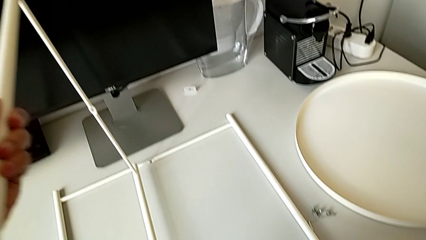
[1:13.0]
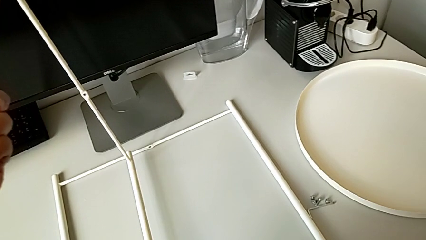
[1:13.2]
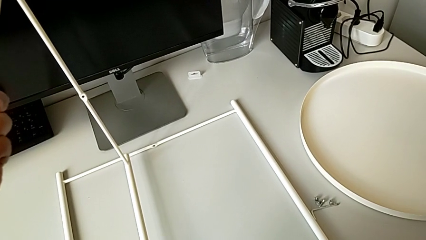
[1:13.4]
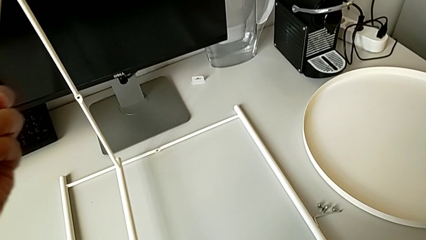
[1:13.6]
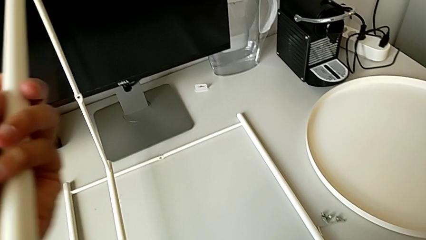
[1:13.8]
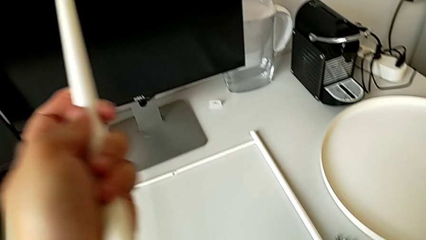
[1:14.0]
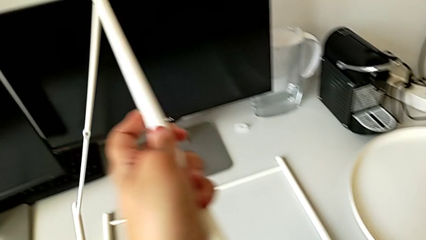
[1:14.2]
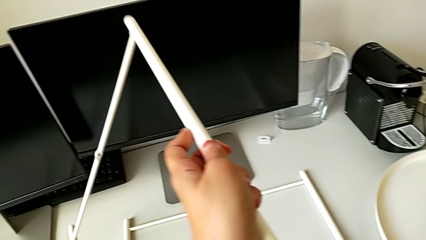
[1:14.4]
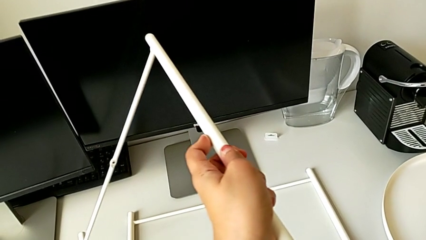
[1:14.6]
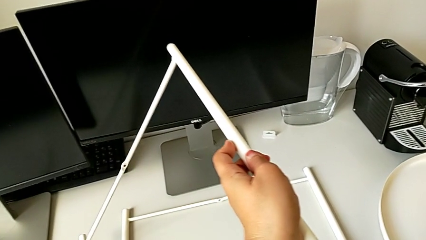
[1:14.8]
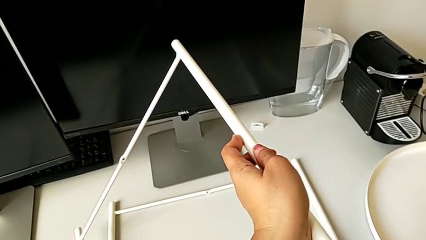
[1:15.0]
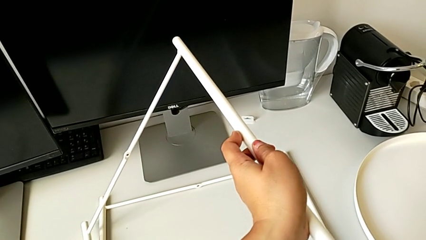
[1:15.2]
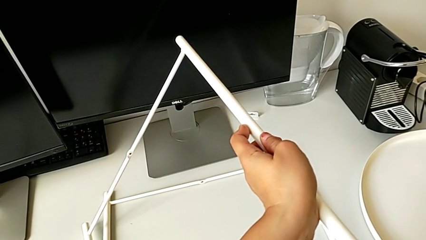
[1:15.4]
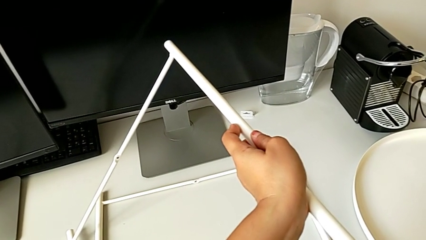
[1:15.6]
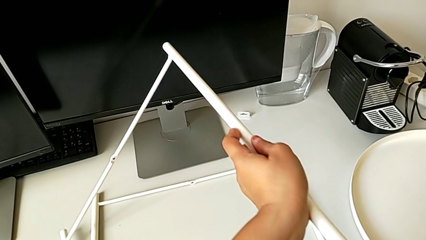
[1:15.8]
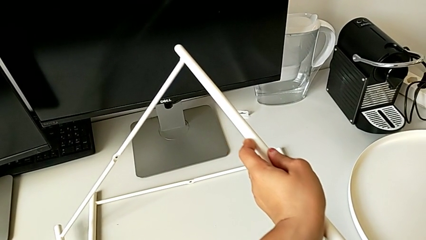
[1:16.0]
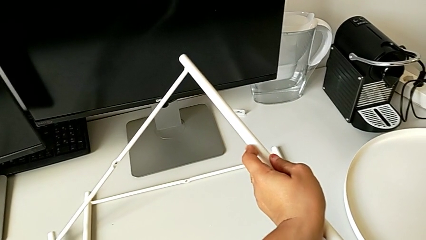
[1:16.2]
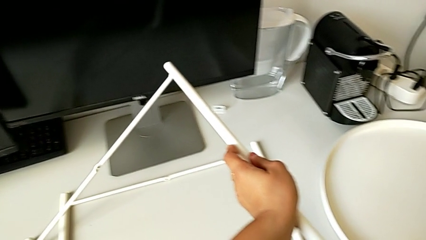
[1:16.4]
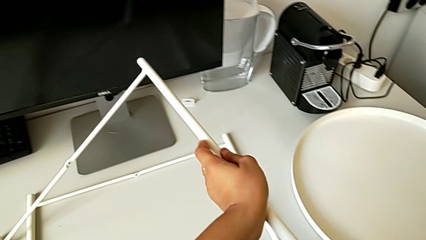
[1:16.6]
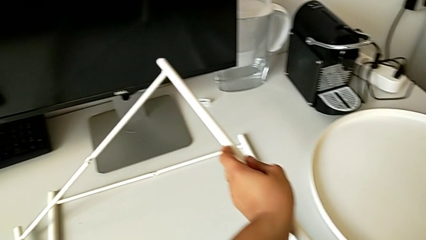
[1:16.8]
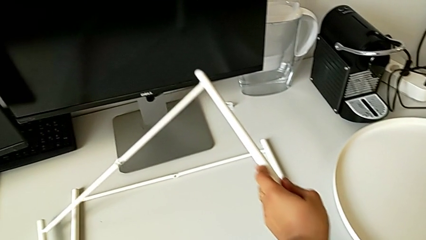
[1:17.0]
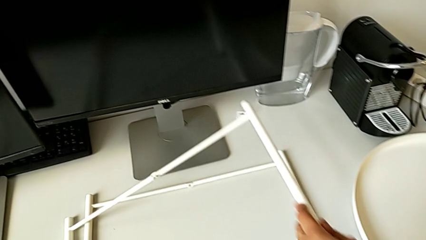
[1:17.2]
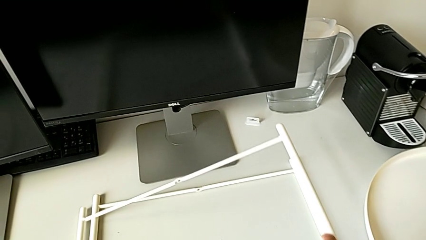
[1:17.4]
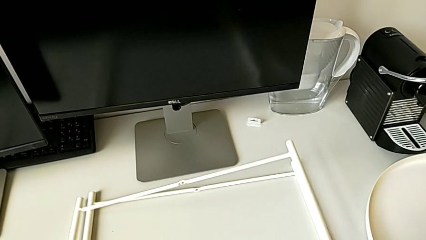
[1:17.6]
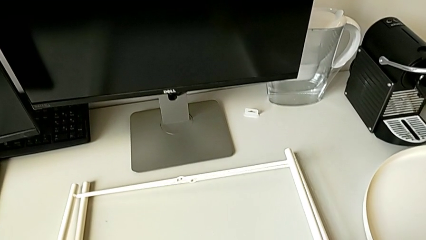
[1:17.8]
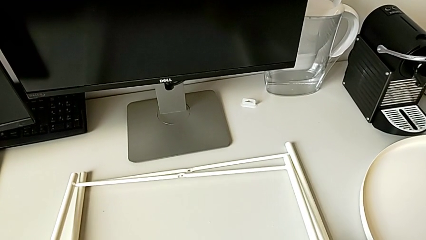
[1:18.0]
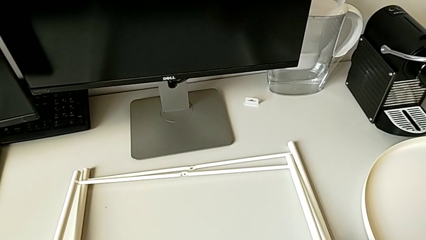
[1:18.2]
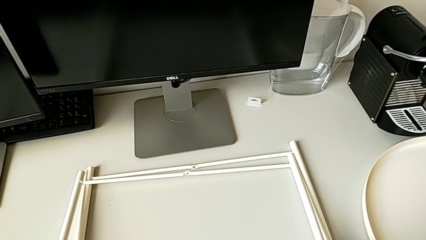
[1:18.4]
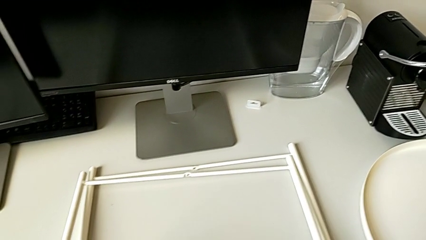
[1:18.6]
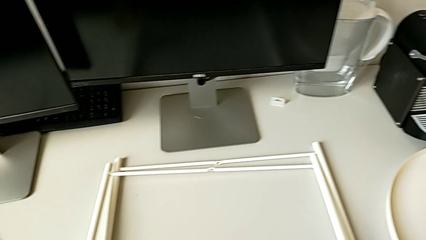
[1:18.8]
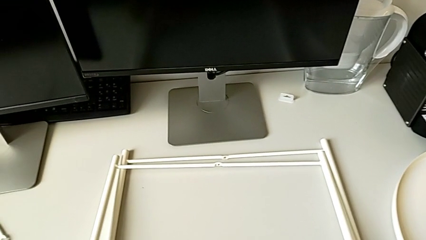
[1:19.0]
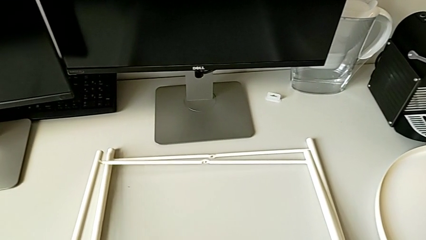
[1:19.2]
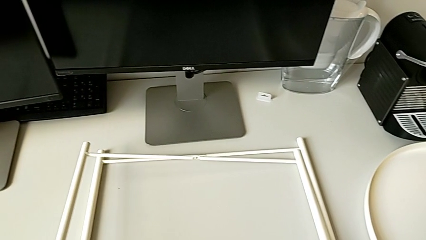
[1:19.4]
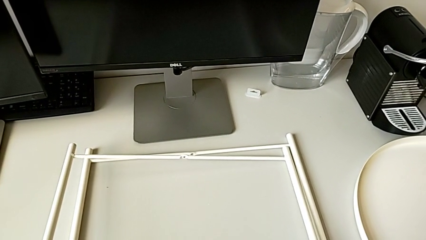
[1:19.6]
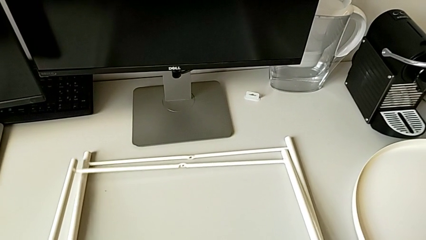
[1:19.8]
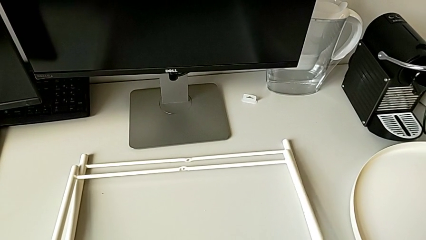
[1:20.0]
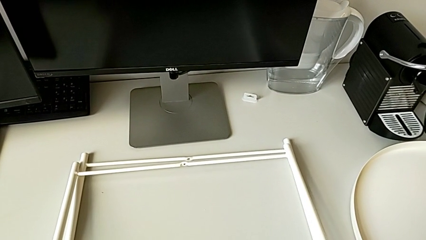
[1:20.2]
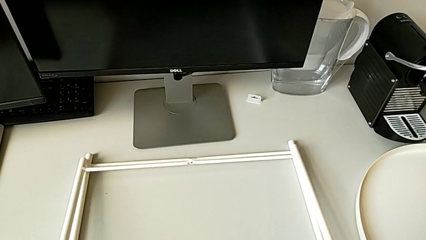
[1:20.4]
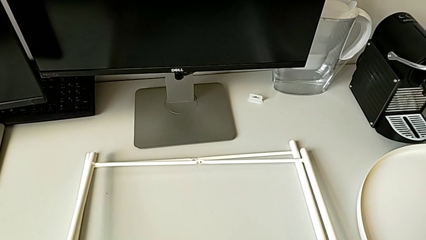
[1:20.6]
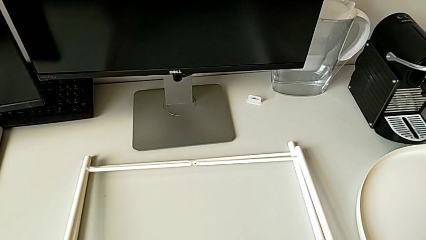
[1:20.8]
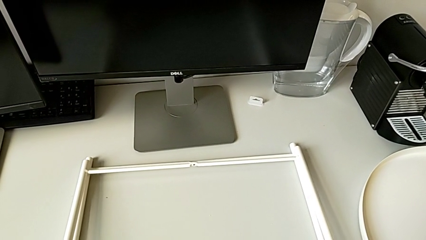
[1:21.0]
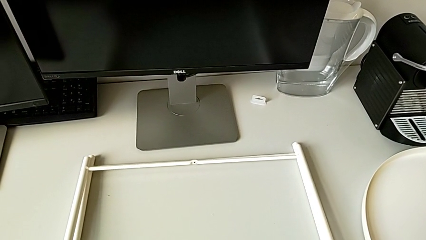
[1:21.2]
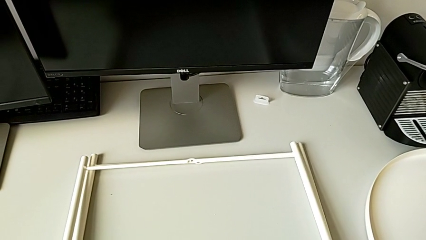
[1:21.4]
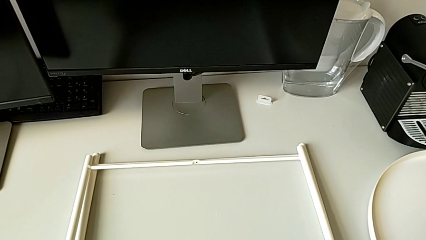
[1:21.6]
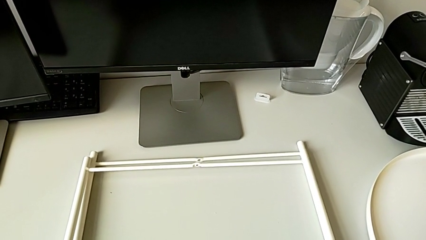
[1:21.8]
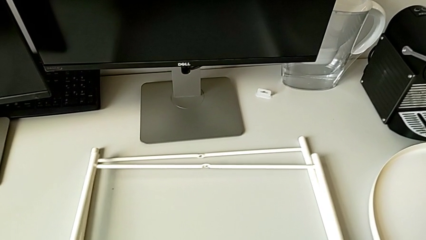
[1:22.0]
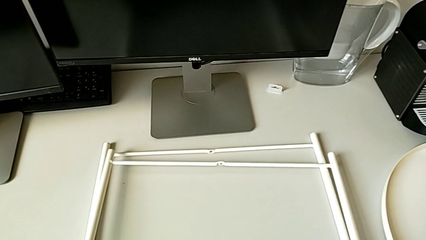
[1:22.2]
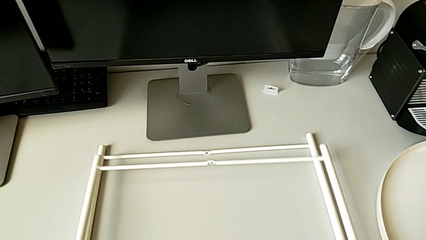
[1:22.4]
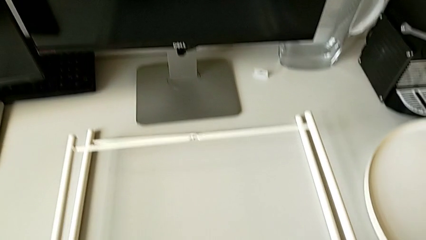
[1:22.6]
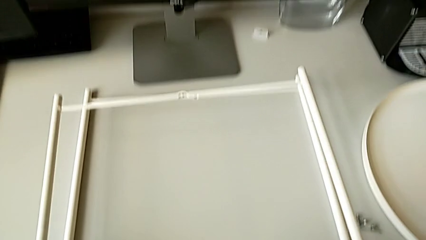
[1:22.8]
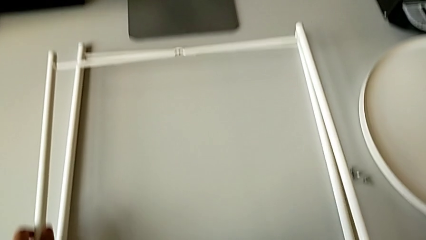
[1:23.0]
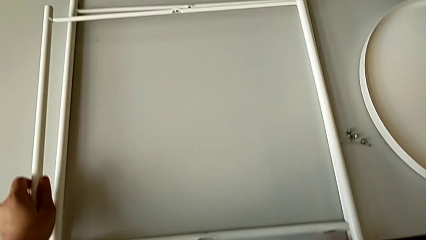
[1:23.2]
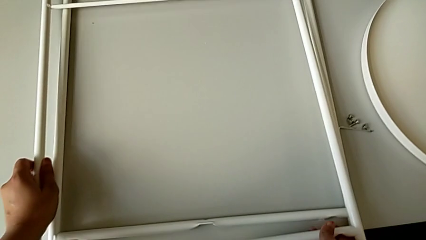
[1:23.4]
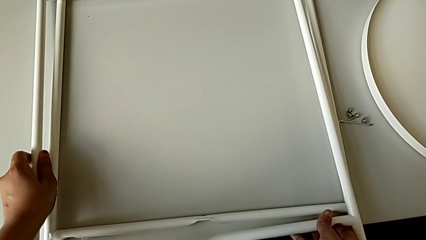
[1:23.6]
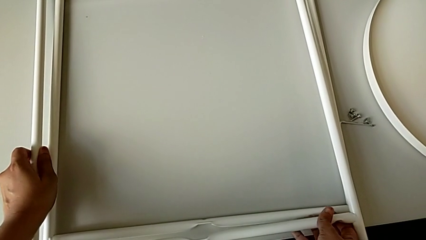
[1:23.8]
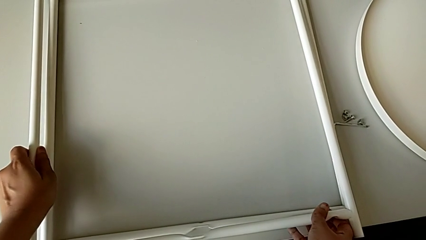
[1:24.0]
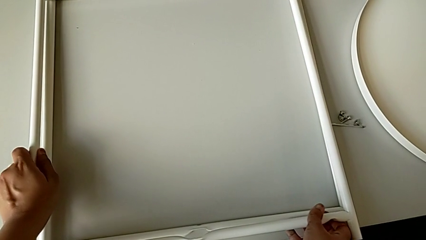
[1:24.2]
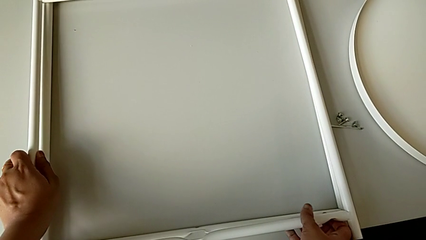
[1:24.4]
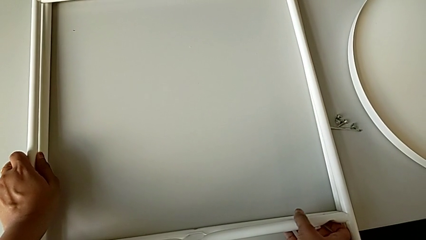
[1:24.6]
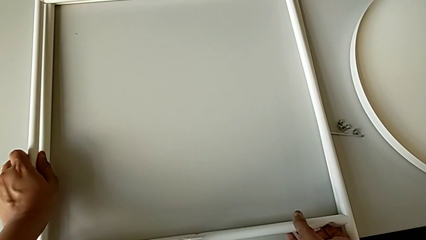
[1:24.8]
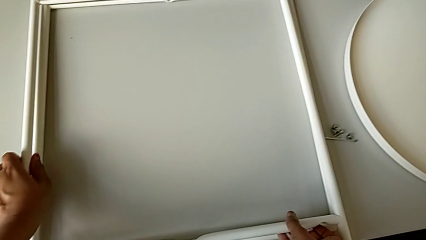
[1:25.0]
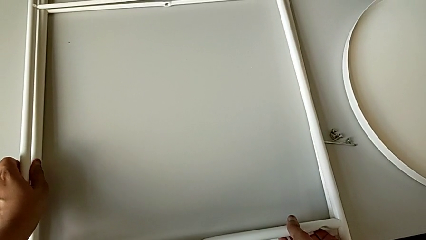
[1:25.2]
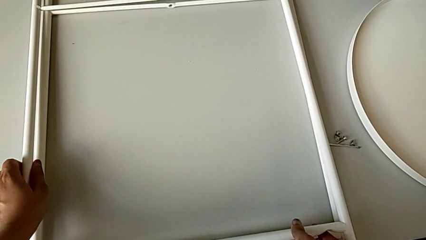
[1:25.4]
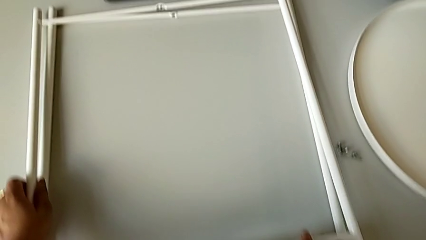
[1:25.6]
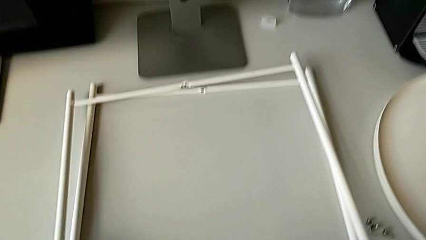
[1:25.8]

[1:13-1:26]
The camera wearer is trying to assemble the legs. They rotate the leg, place it, align it, lift it and align it.

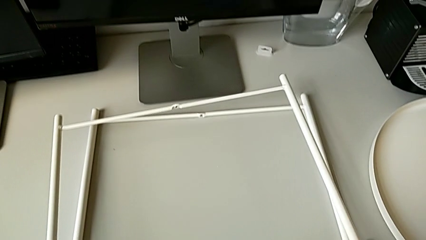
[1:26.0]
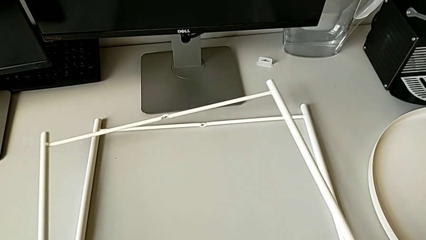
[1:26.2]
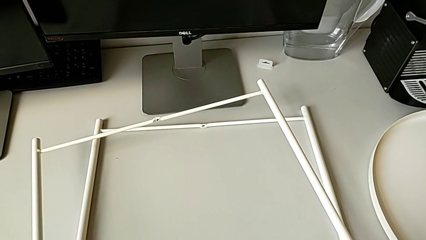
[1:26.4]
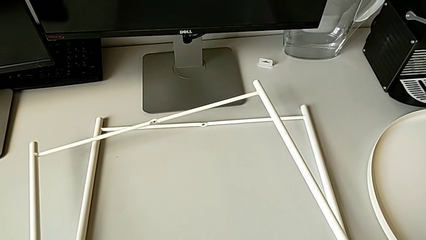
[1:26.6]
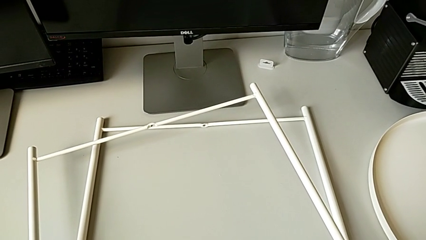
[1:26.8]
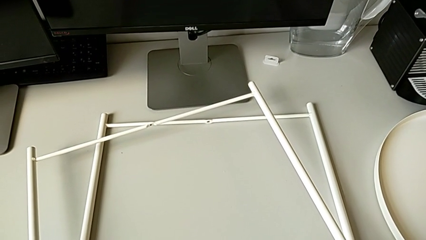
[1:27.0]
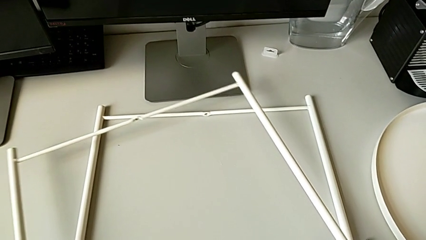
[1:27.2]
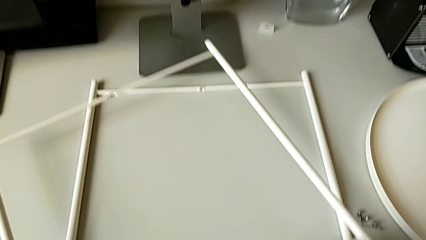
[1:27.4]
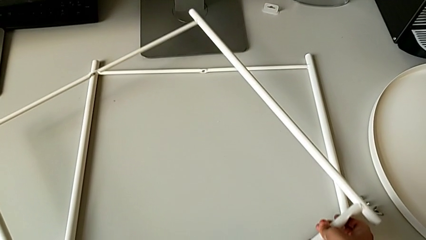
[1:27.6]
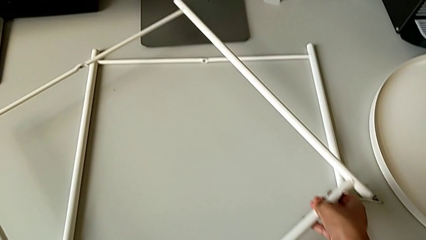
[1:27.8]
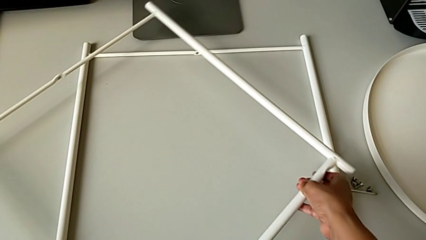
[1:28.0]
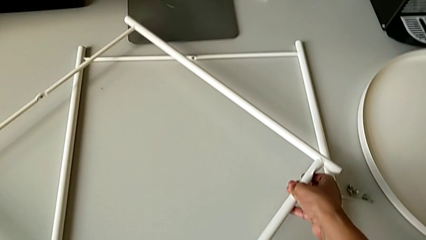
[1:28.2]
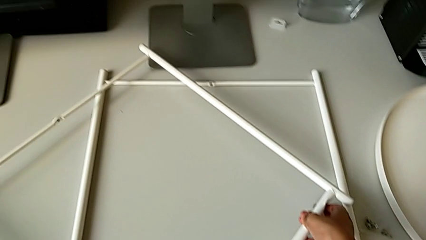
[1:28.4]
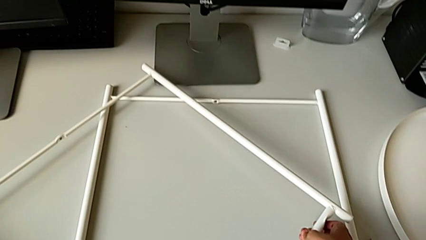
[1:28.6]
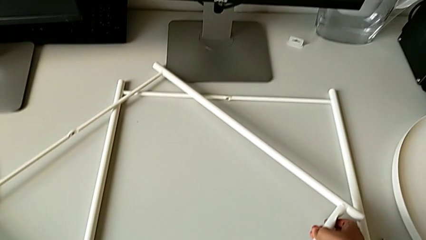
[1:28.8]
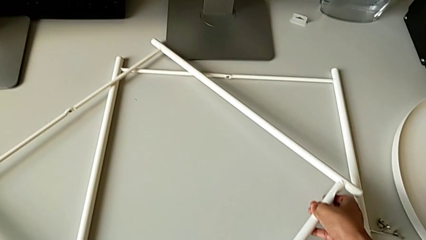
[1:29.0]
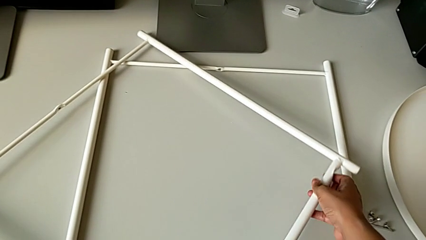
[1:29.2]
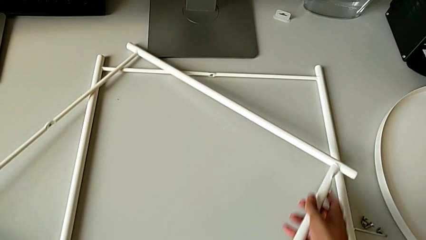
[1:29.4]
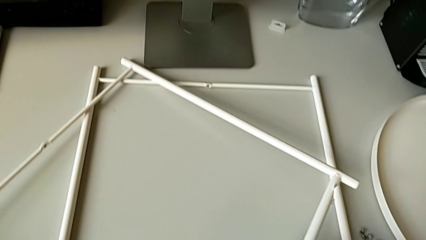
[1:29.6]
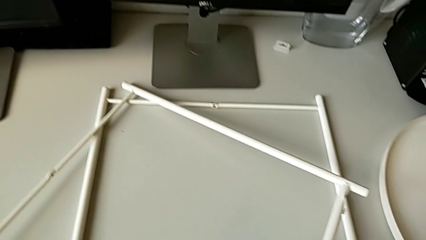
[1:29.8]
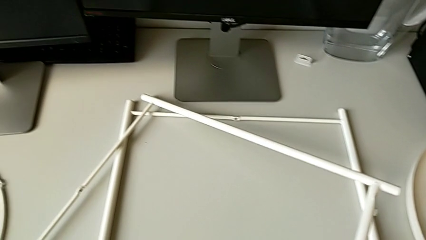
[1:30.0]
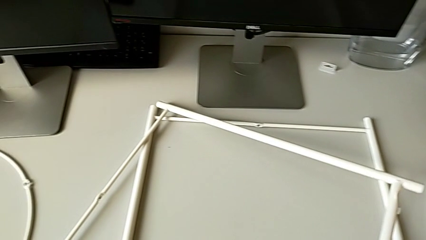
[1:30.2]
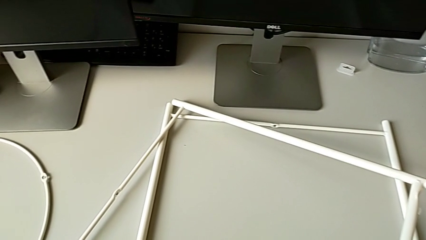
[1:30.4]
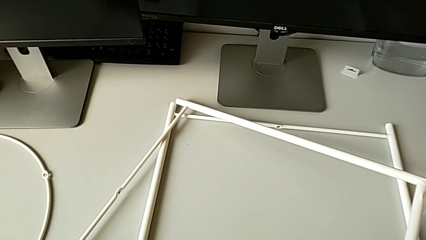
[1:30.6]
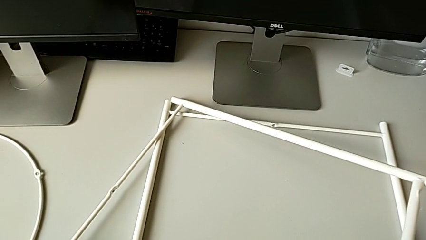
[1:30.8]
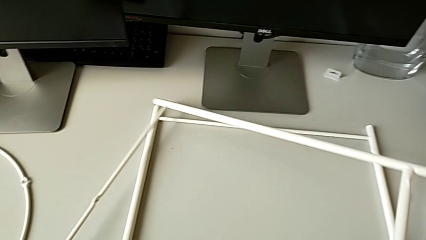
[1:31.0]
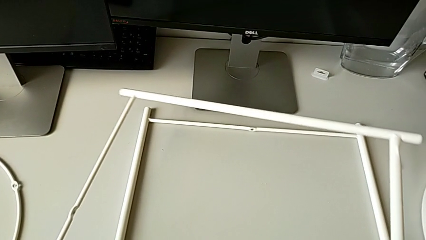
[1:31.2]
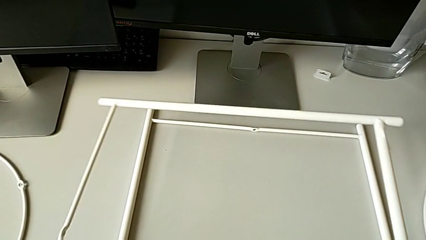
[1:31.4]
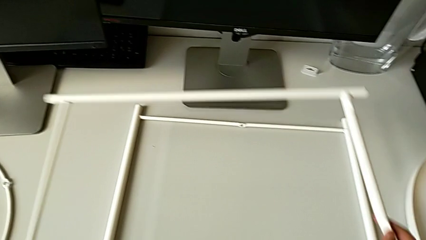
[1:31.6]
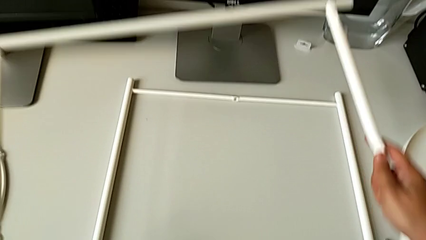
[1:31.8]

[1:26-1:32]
The camera wearer is inspecting the legs. They inspect the leg, place it and lift it.
